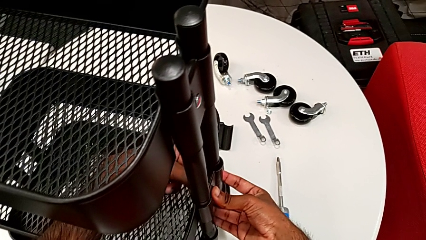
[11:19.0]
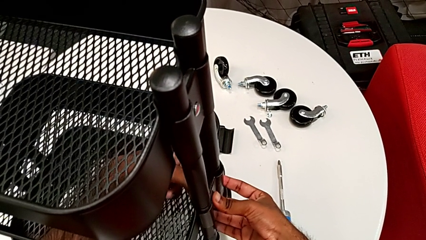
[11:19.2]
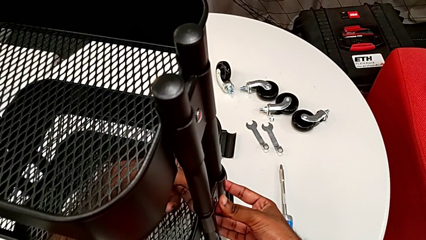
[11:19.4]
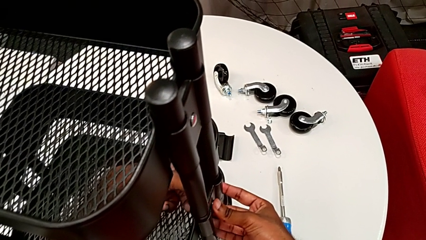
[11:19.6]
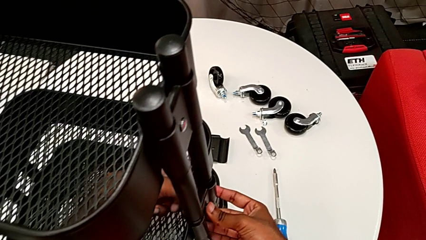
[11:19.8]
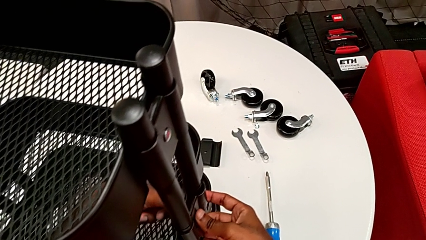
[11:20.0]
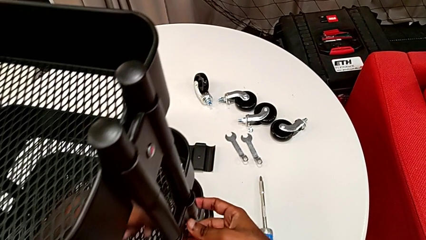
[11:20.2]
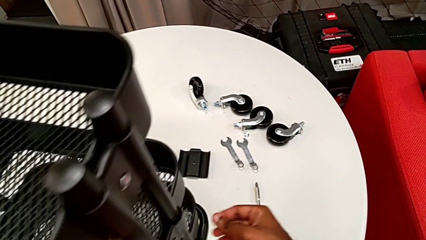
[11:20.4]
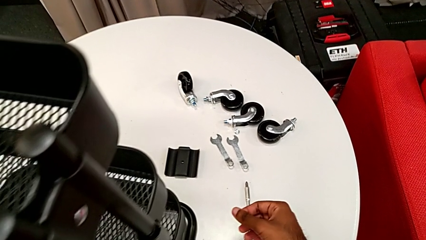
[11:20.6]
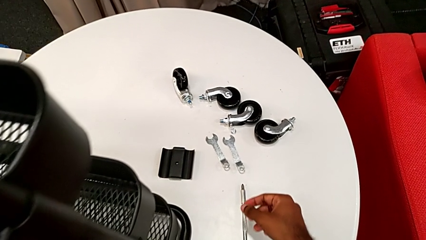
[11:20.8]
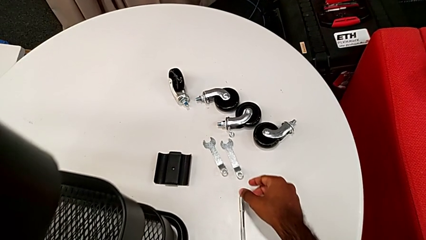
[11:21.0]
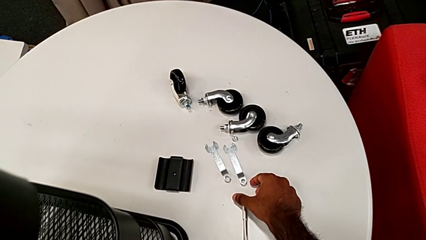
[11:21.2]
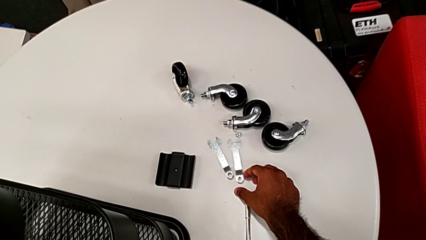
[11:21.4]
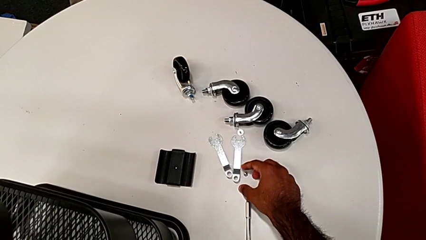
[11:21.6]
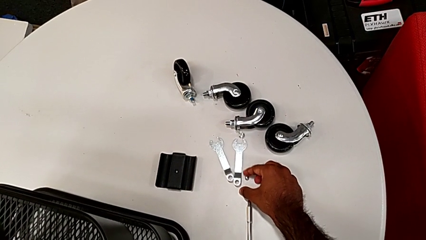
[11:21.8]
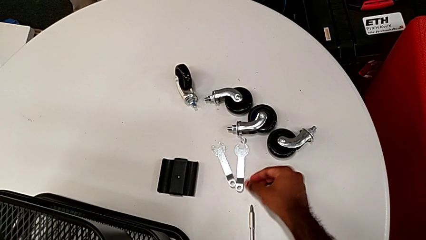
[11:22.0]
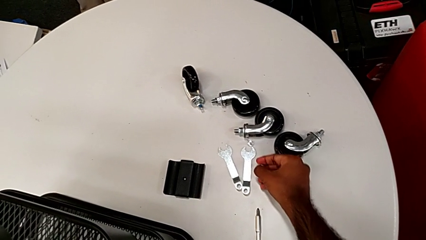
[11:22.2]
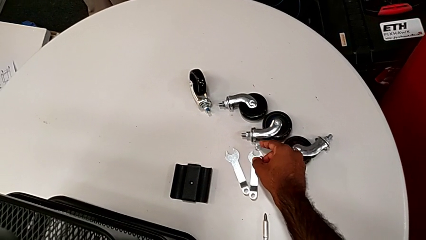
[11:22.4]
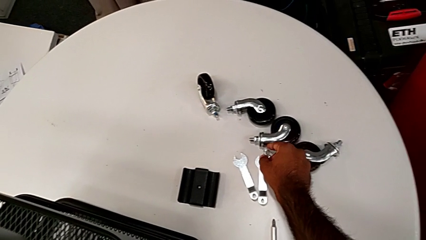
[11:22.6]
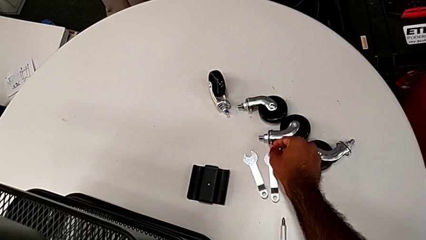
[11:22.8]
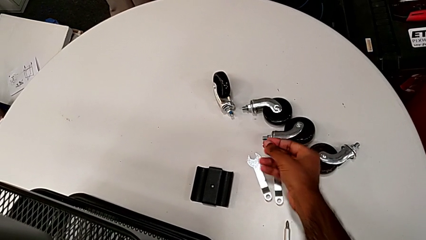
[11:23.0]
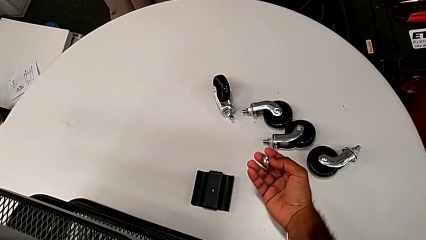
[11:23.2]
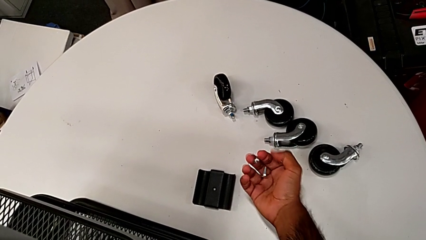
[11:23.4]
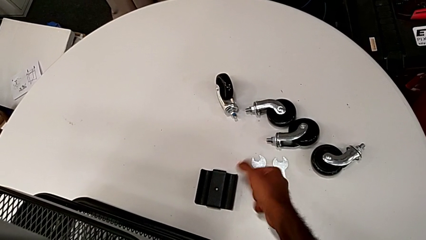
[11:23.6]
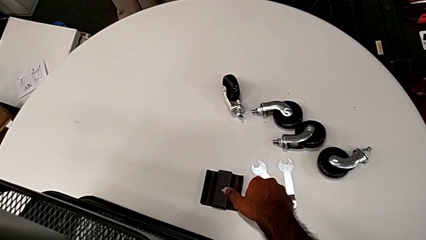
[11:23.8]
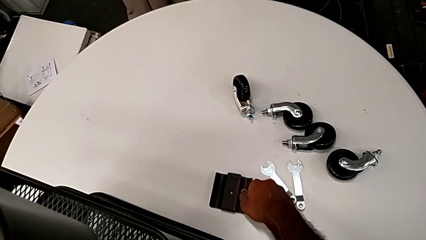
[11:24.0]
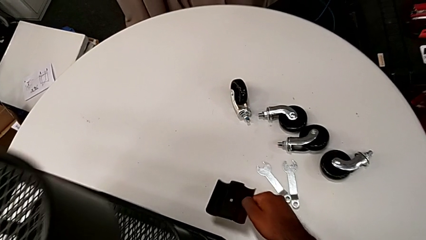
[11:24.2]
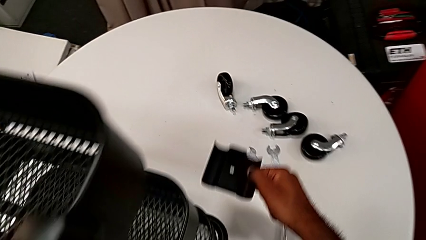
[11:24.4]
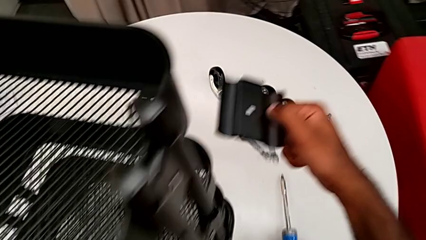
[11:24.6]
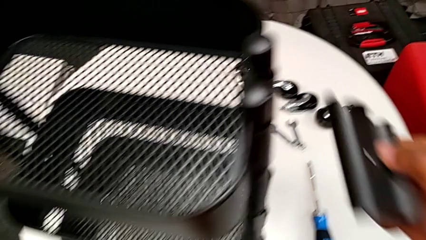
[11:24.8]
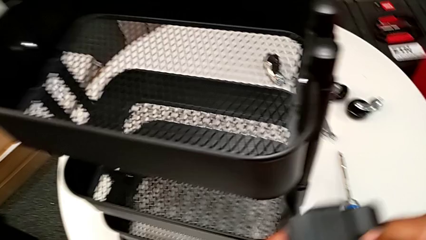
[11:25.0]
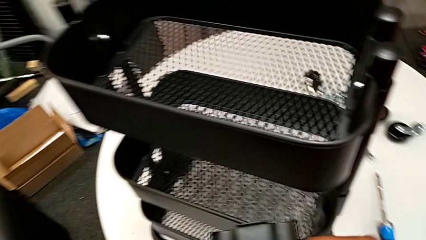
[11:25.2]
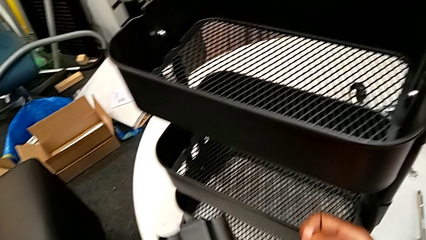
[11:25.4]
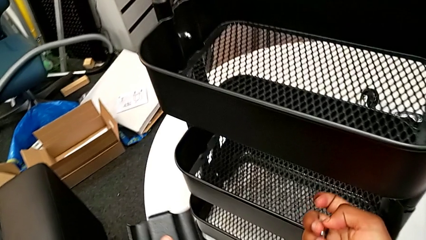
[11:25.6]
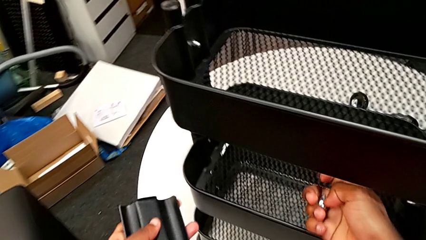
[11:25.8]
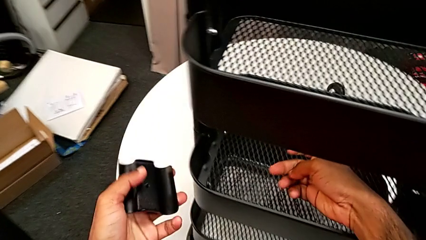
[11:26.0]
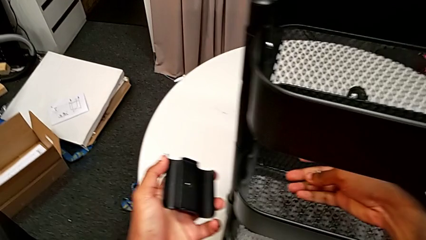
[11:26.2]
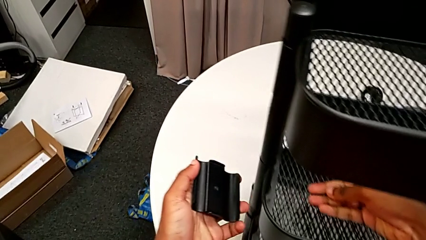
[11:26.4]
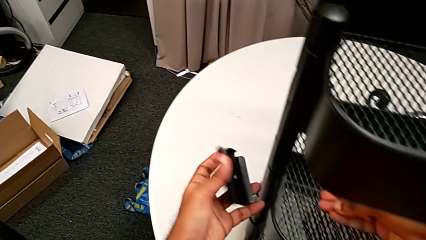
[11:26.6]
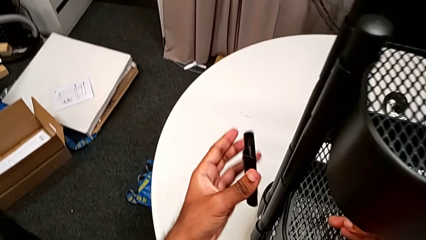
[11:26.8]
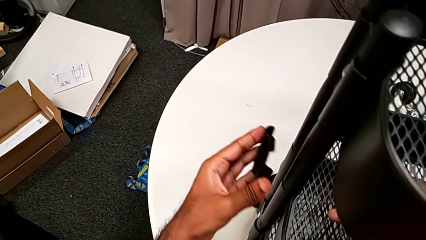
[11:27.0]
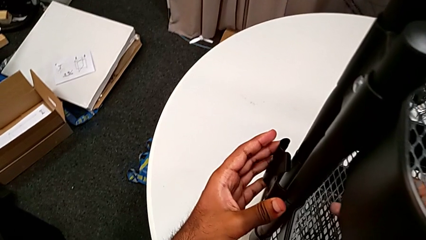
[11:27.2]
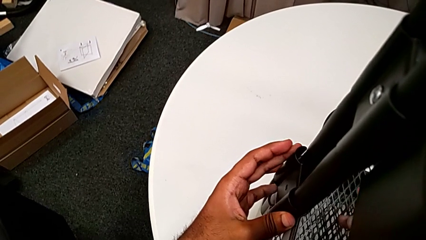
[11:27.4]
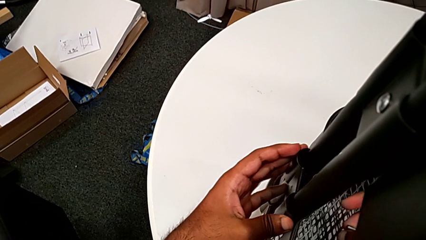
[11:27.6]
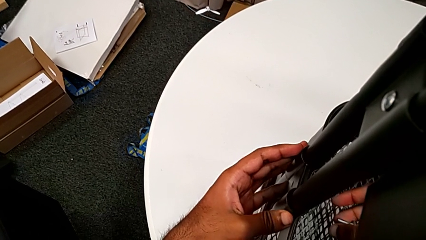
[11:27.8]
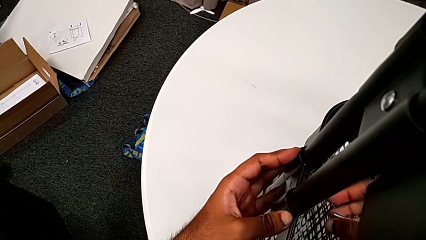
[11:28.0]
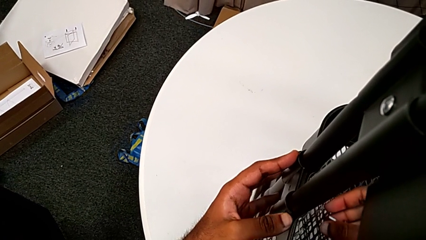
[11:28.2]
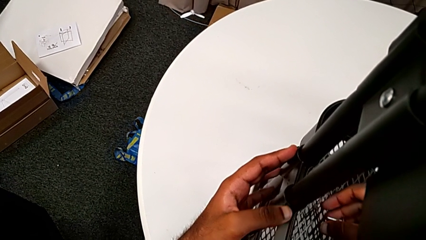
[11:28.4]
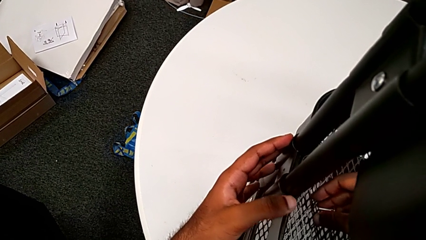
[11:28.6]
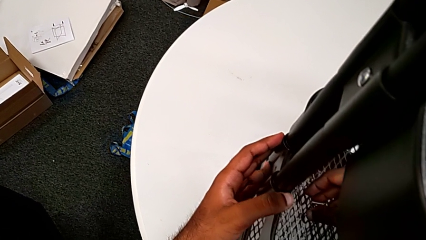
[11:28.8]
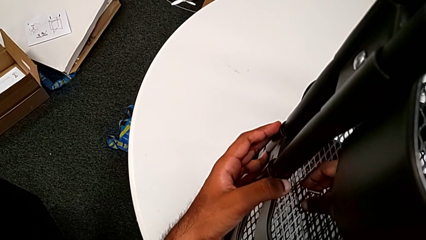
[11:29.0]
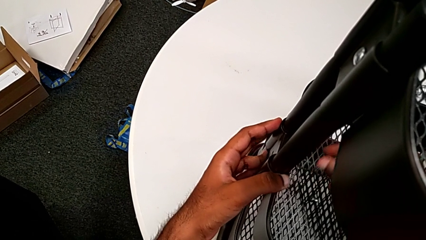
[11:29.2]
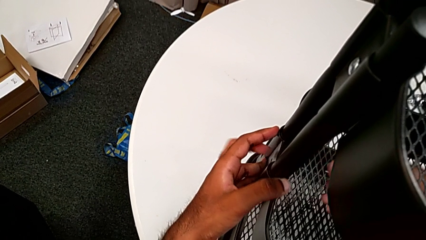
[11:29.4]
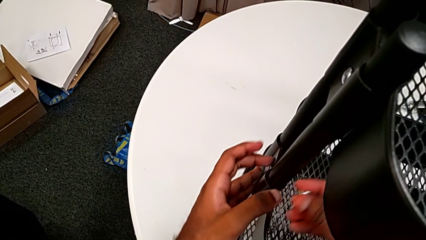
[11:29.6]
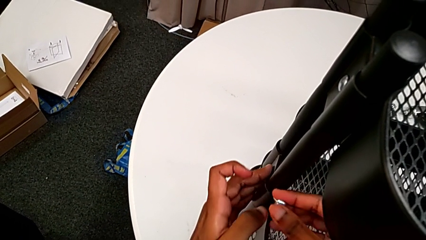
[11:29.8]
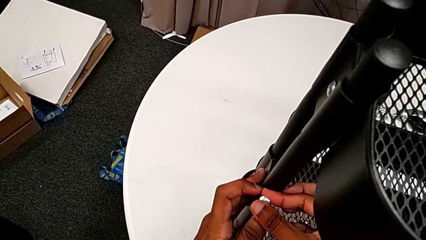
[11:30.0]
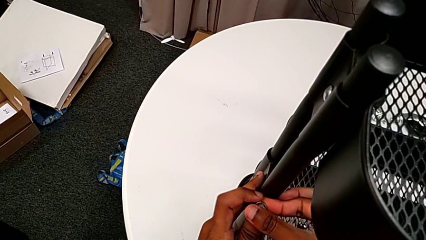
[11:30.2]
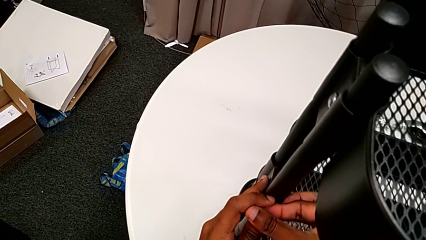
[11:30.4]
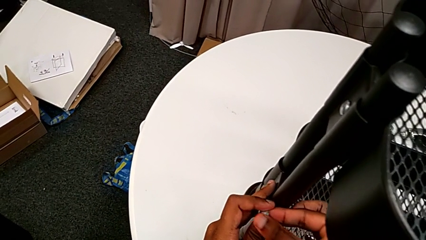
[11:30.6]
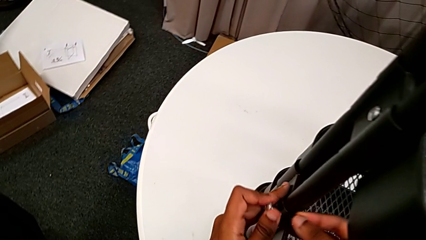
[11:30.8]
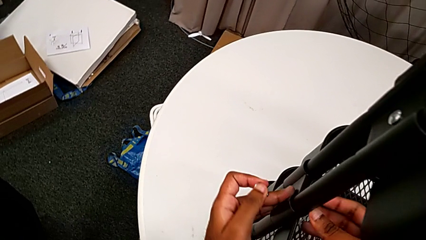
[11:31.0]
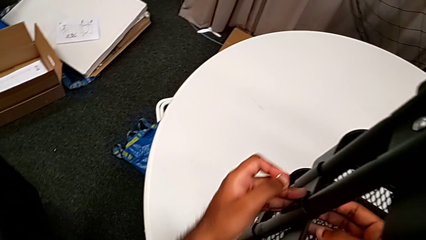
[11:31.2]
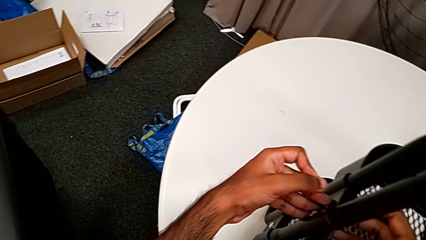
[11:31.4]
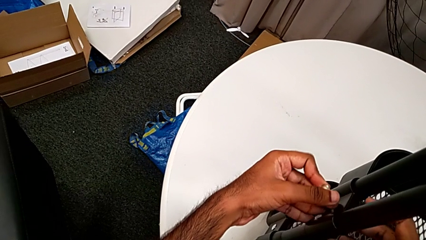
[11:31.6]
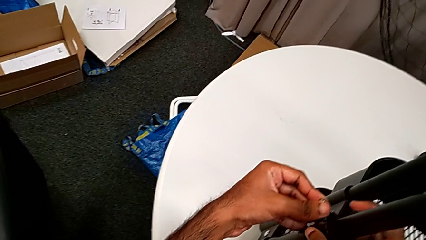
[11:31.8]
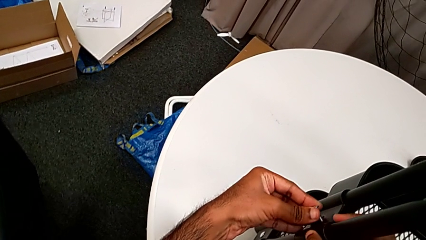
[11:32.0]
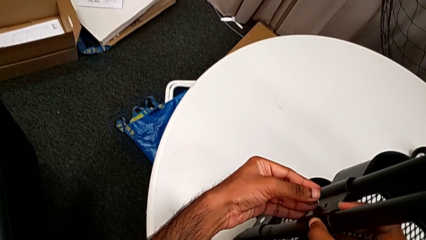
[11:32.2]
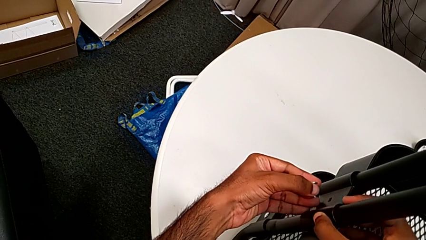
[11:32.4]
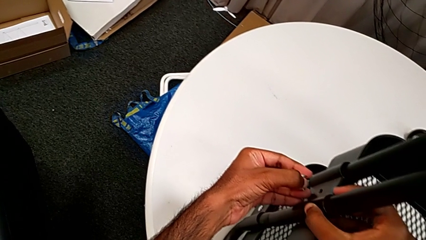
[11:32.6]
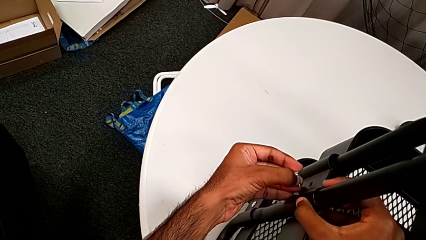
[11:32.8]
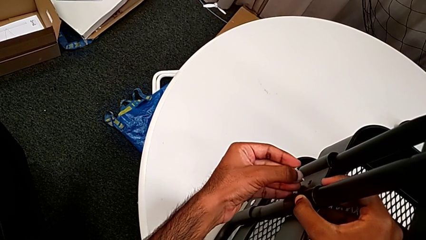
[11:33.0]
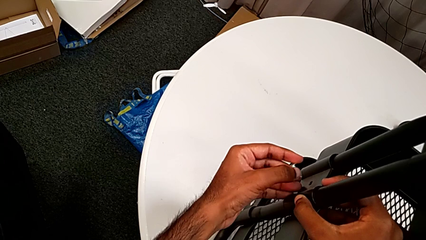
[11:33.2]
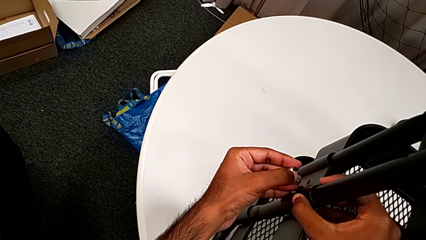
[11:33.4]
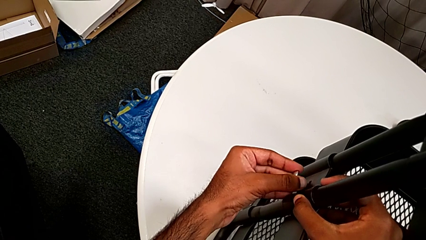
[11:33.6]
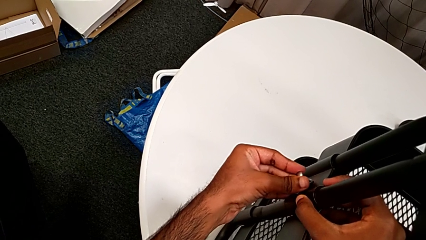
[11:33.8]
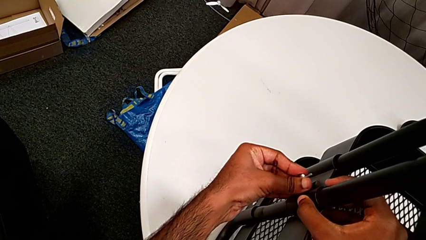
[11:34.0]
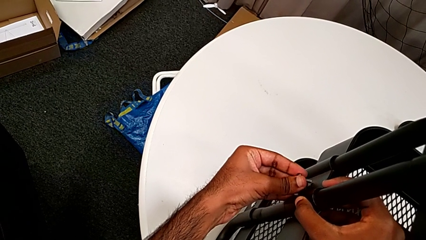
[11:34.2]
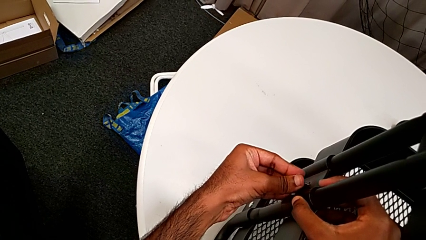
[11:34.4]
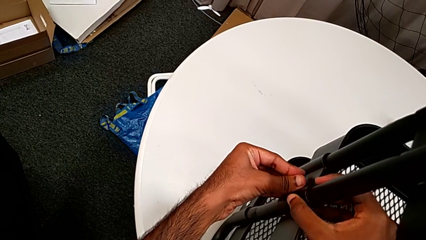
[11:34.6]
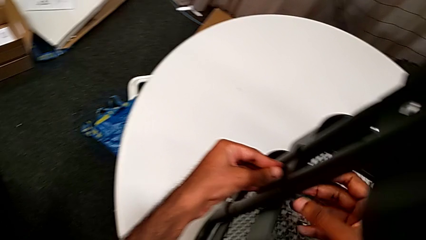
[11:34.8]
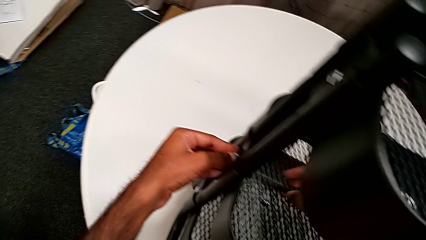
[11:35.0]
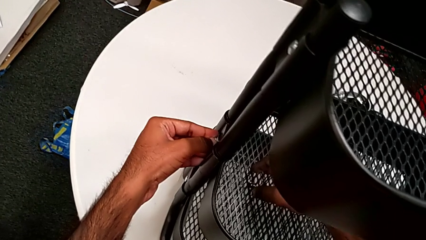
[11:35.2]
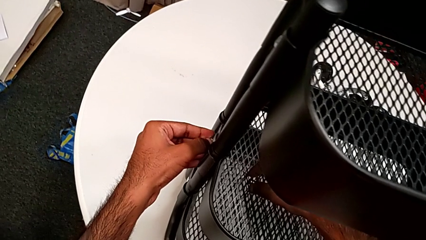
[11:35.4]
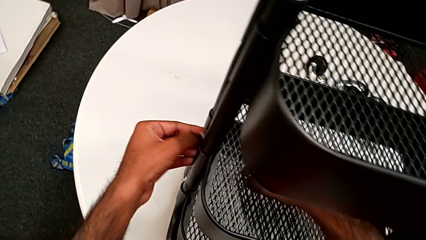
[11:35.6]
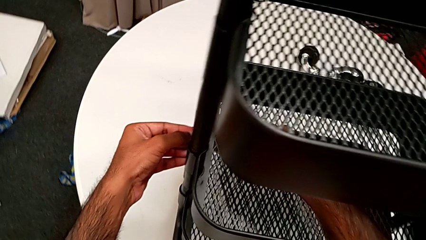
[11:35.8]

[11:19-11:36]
The camera wearer is assembling the brackets to the middle tray. They grab the second hexagon cap nut, grab the second bolt, grab the second bracket, approach the leg, place the second bracket and insert the second bolt.
